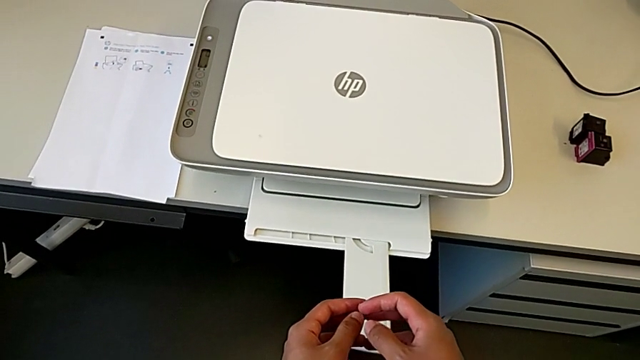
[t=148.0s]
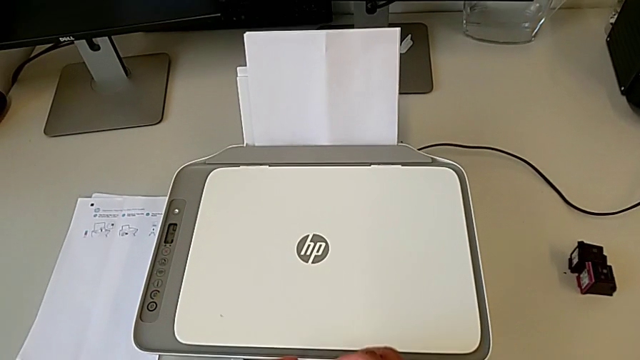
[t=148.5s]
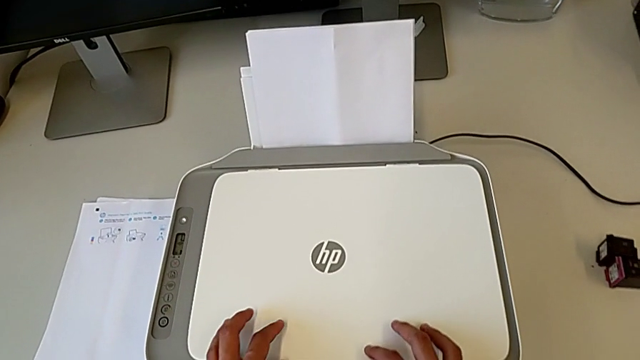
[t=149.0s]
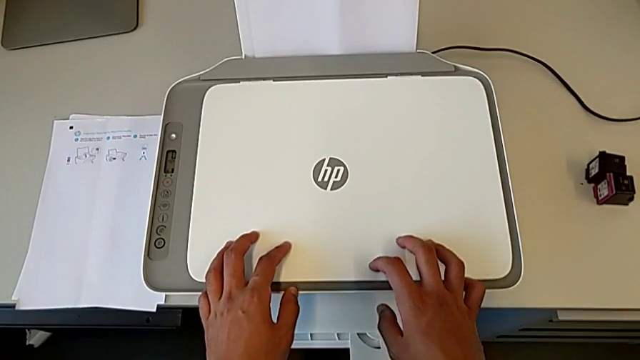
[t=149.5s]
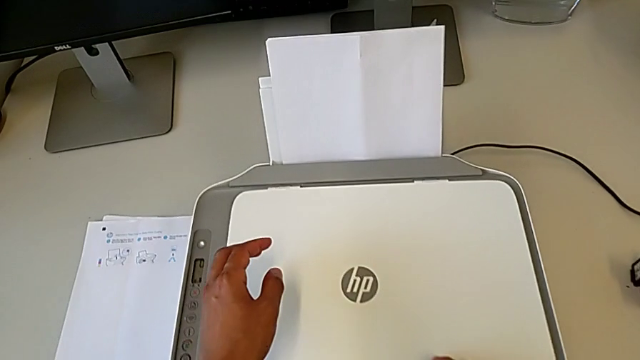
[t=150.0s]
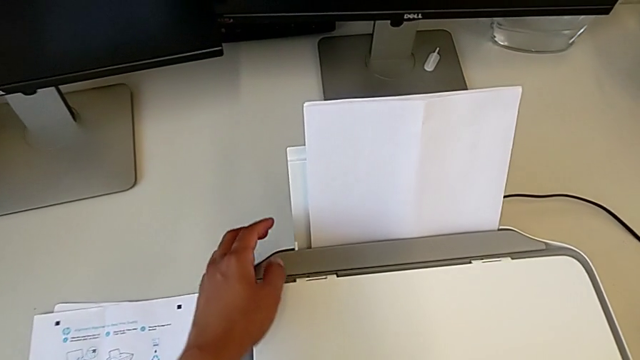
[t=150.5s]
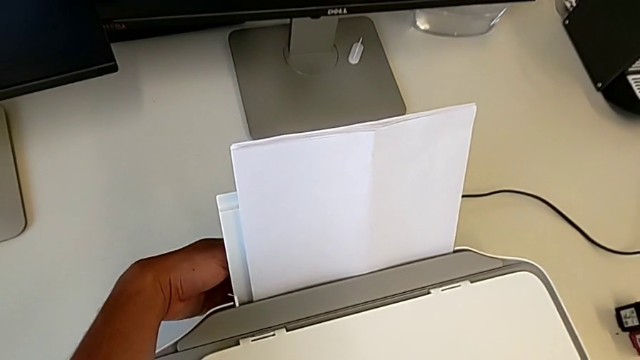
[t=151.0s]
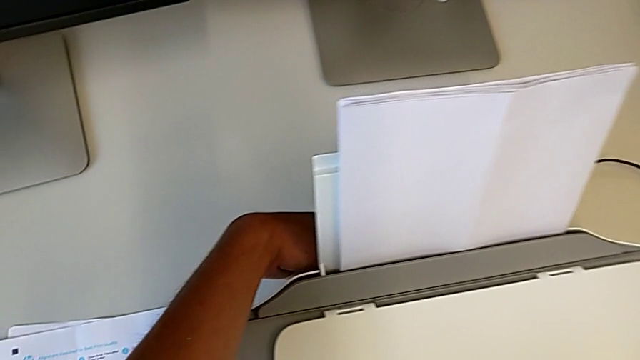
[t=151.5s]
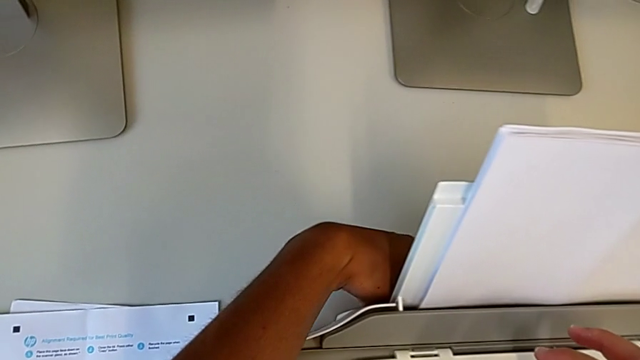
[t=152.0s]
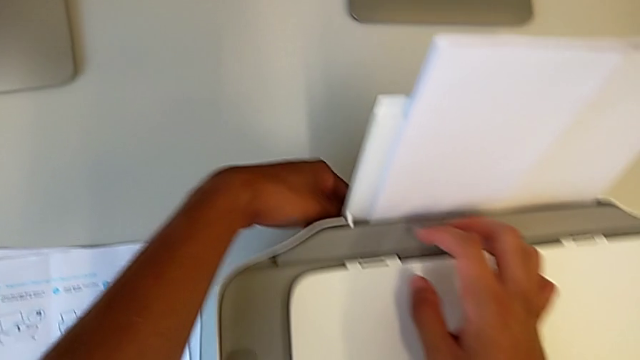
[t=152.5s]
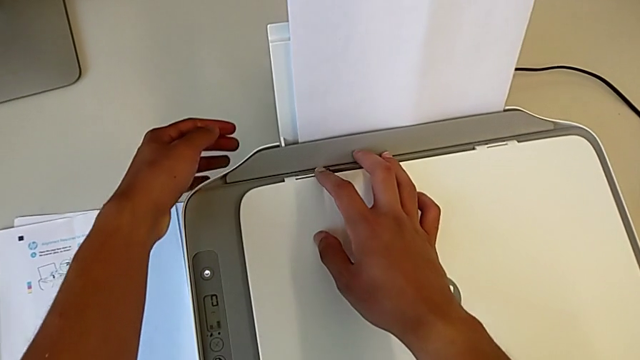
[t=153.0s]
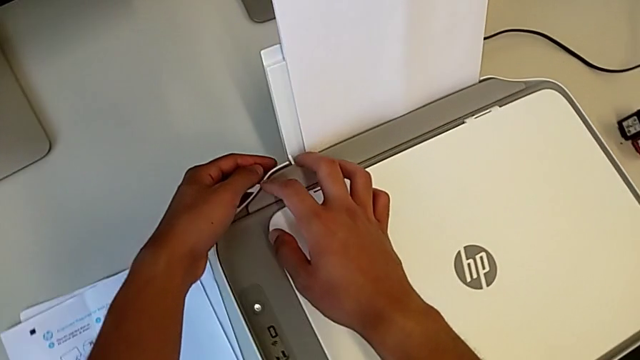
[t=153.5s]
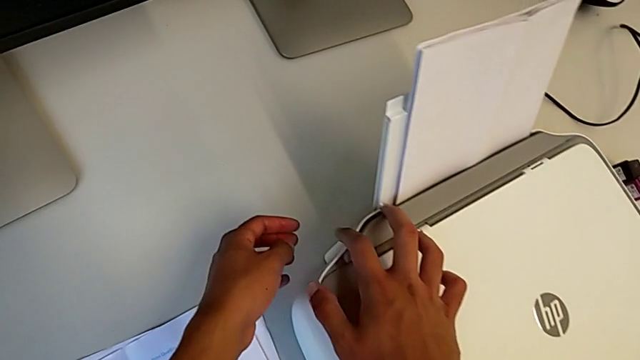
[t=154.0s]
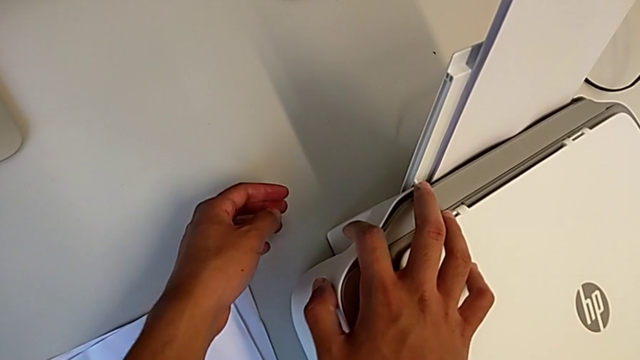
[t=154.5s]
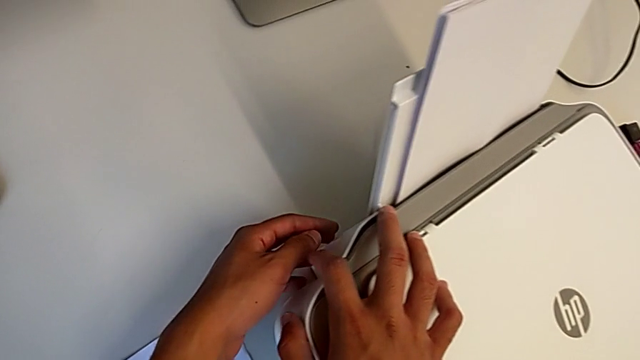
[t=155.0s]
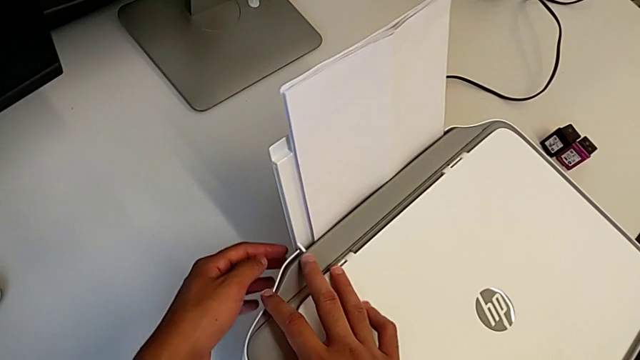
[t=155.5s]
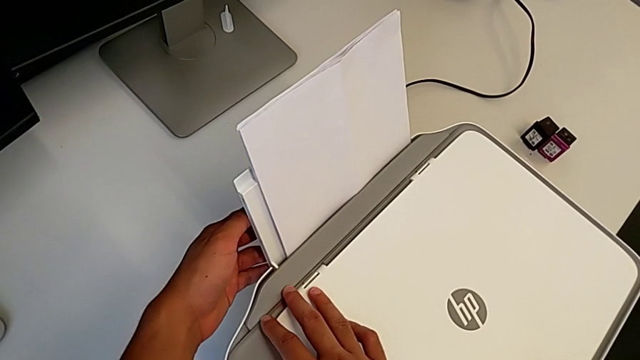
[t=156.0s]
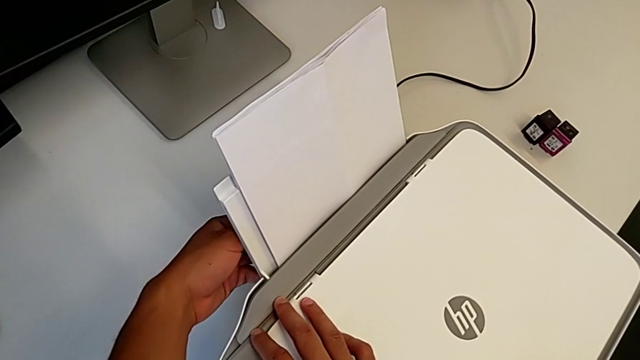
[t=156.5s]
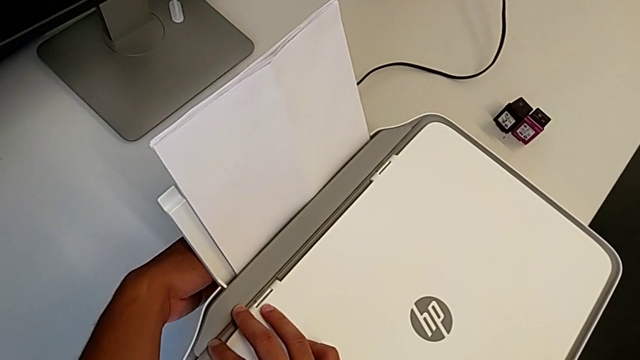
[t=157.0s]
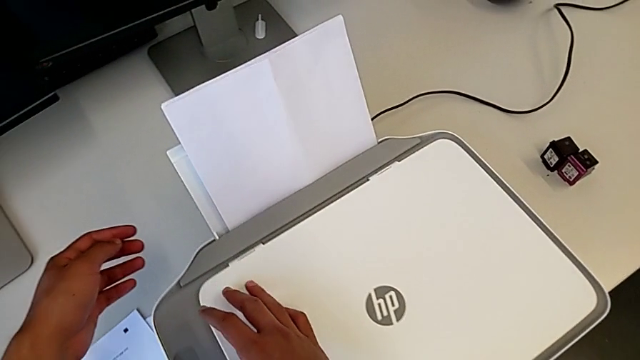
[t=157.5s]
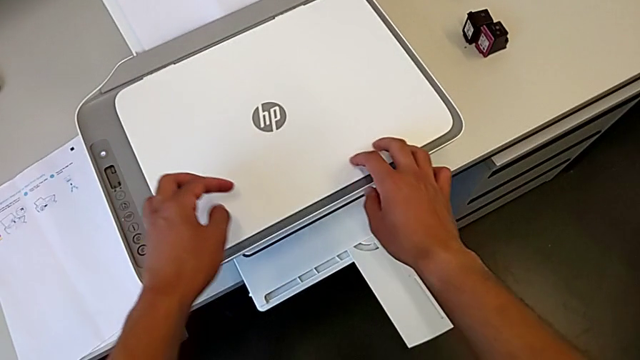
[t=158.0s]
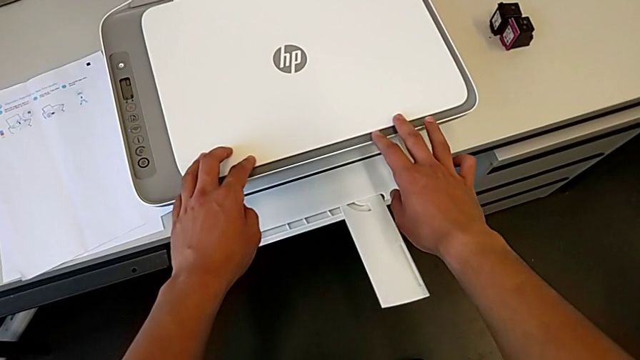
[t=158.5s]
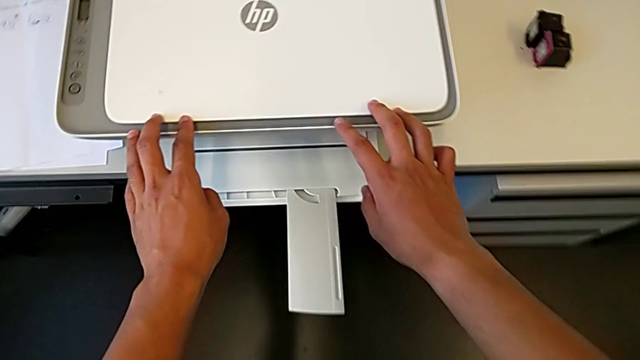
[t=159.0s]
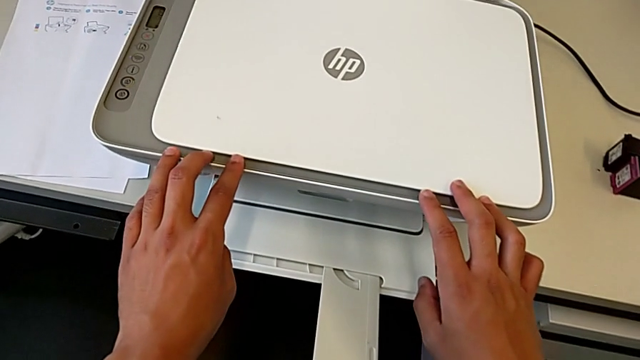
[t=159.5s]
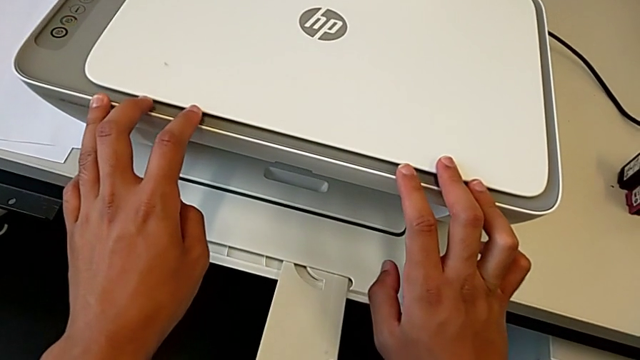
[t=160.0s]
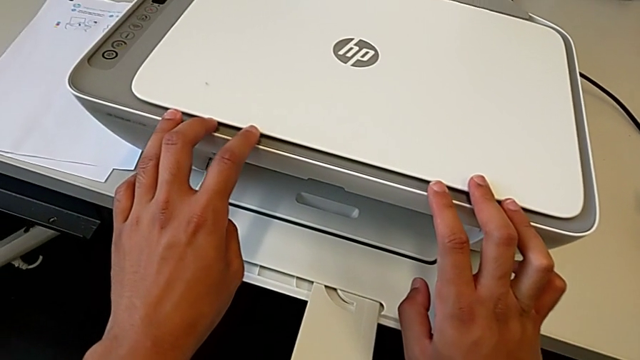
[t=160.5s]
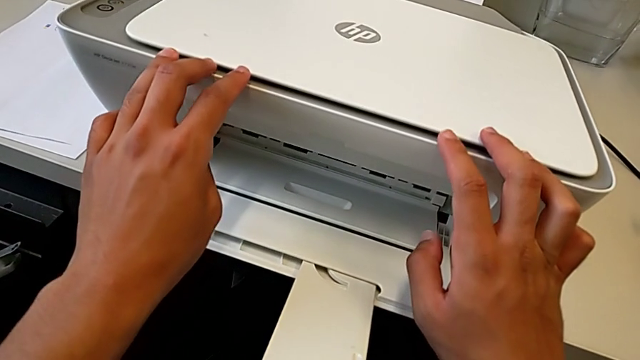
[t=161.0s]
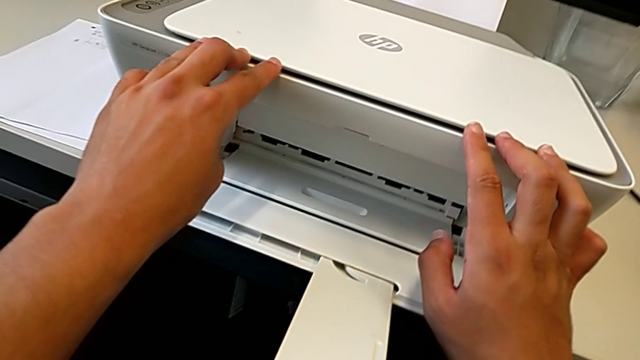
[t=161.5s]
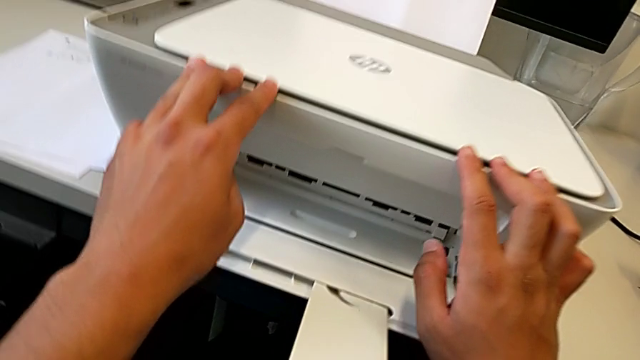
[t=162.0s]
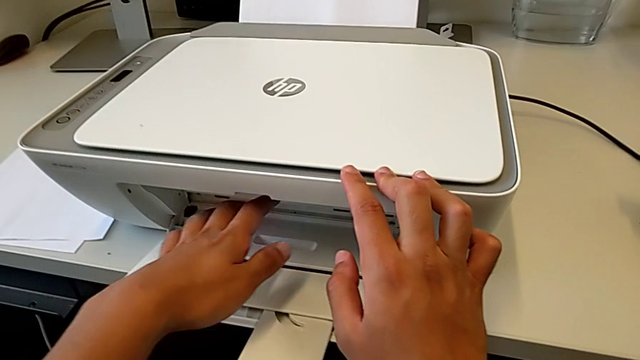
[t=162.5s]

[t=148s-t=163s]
The camera wearer is exchanging their ink cartridges. They wrongly inspect the printer behind the paper holding area.

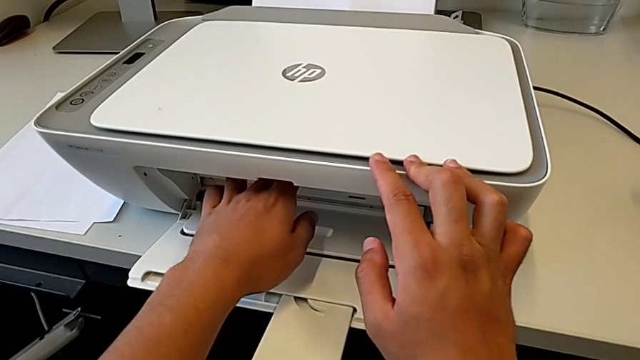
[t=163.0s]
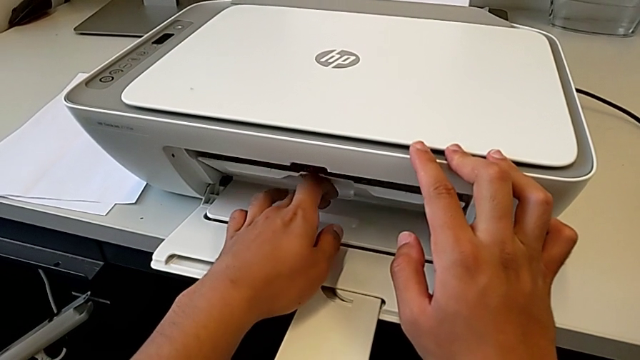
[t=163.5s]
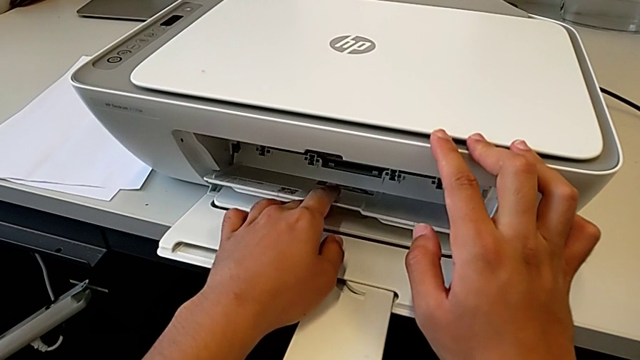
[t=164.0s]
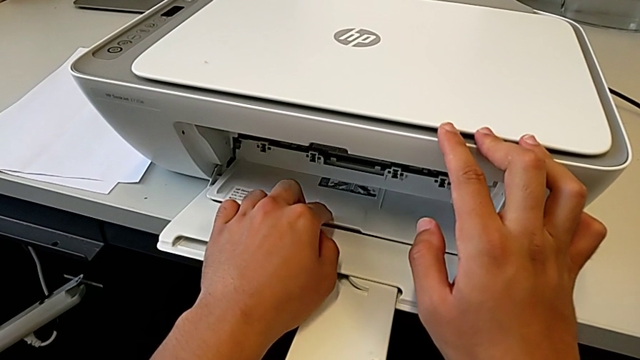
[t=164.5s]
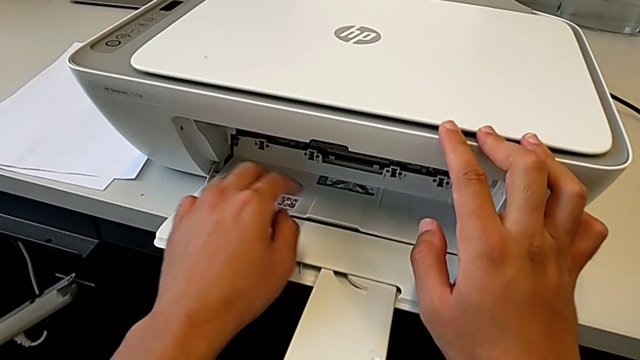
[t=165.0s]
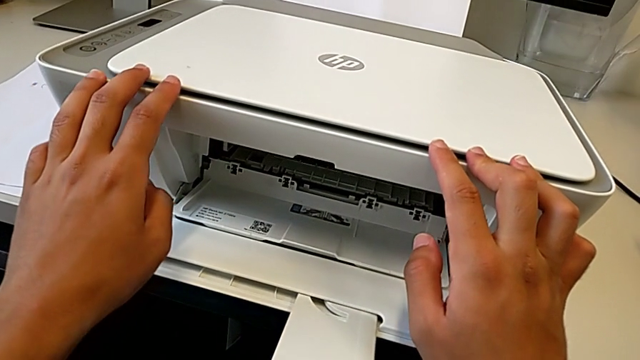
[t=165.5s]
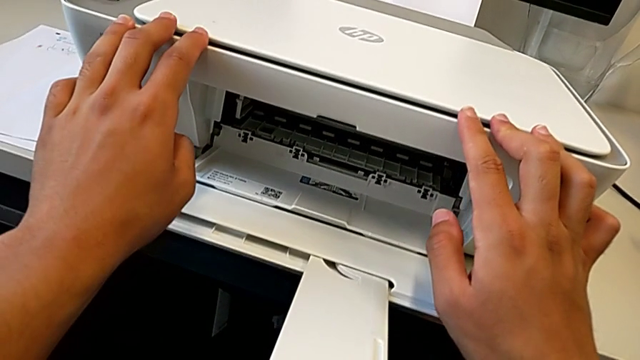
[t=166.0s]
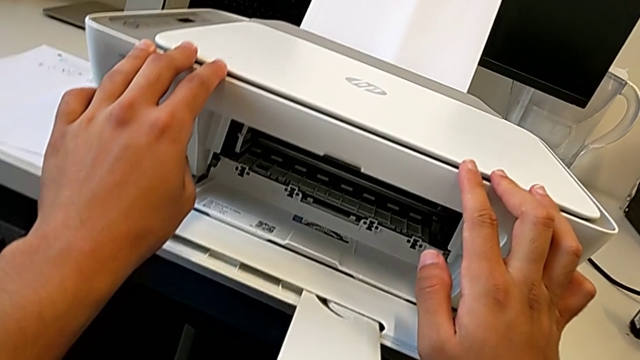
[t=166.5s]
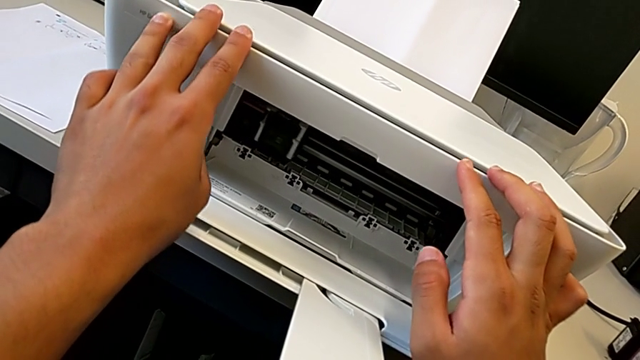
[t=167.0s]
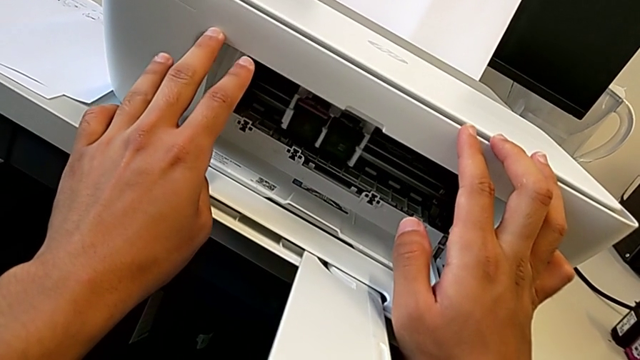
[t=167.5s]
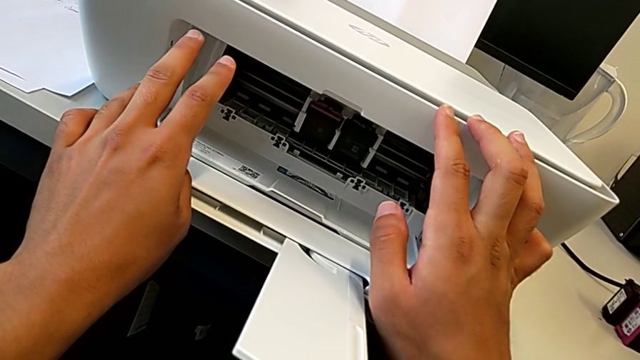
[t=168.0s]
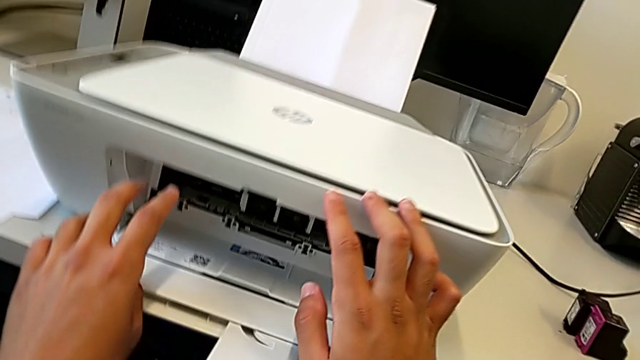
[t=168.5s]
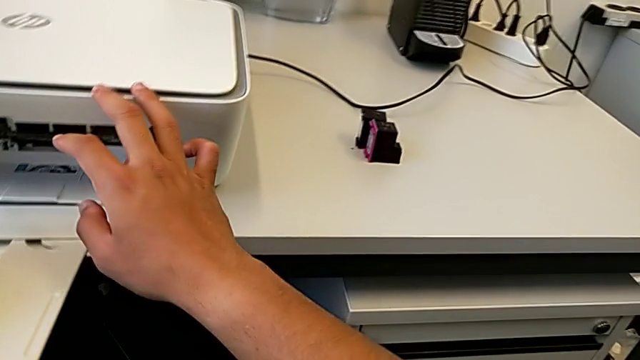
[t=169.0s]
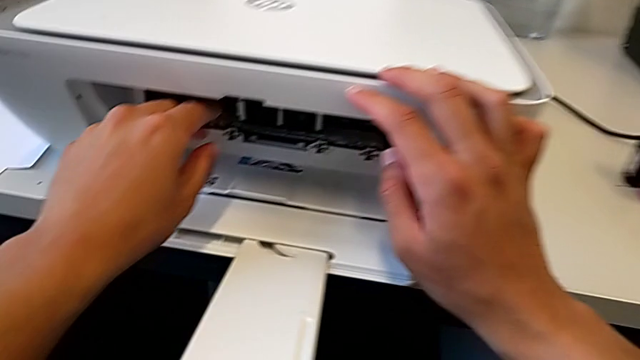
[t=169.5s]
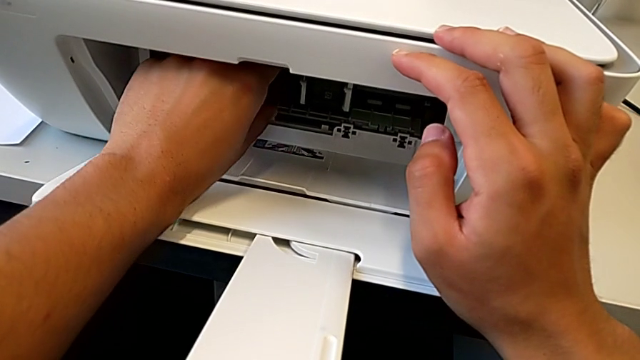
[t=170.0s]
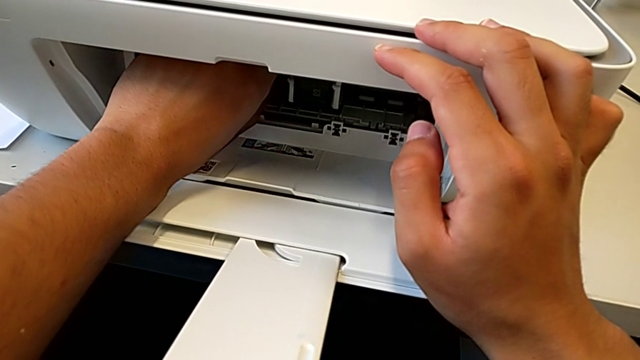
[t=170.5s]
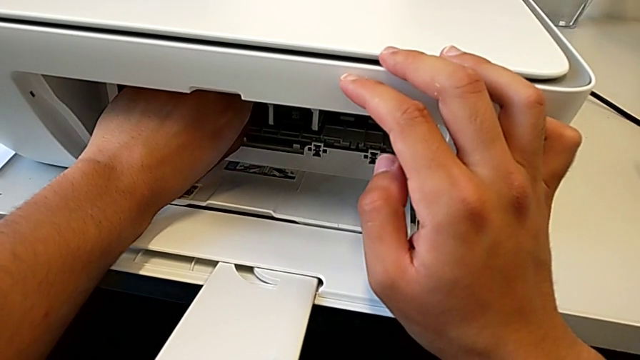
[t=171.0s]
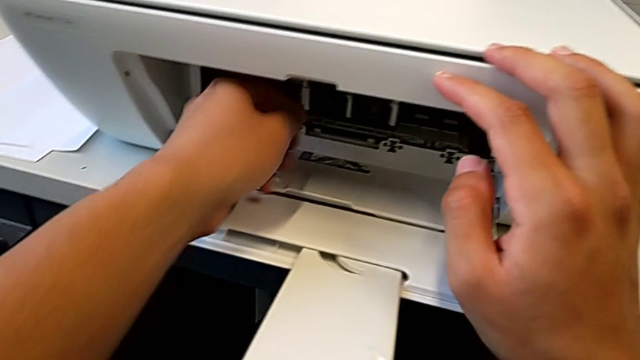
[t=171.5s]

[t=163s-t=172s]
The camera wearer is exchanging their ink cartridges. They open the cartridge gate and begin to withdraw the magenta ink cartridge.
